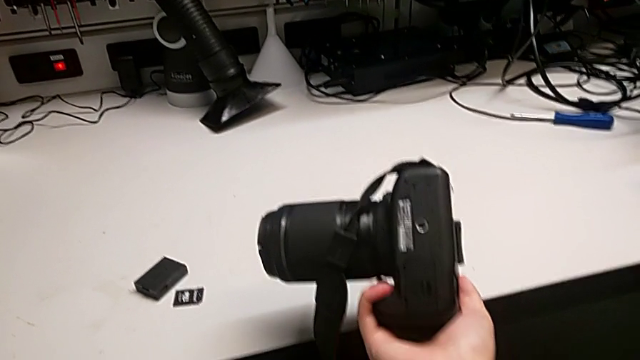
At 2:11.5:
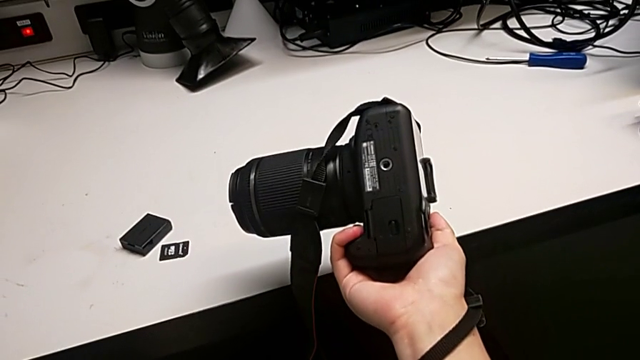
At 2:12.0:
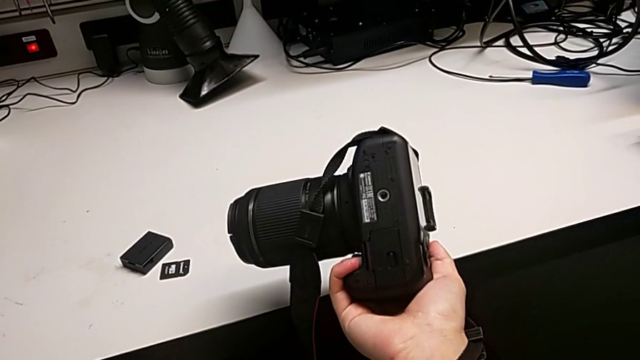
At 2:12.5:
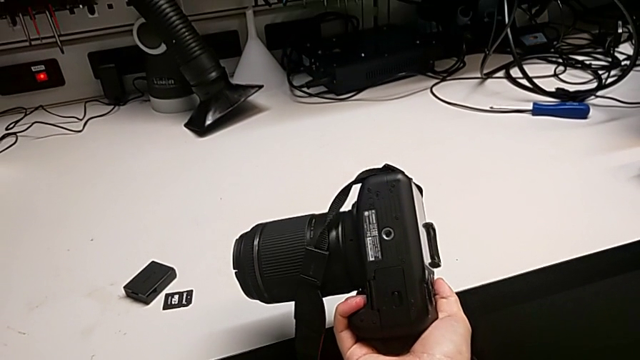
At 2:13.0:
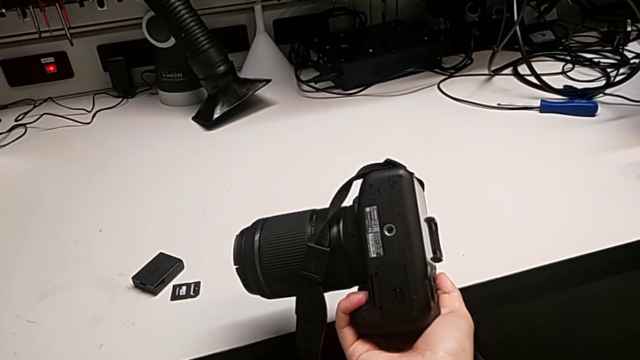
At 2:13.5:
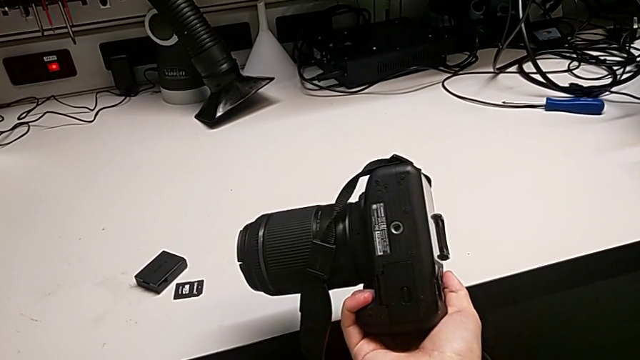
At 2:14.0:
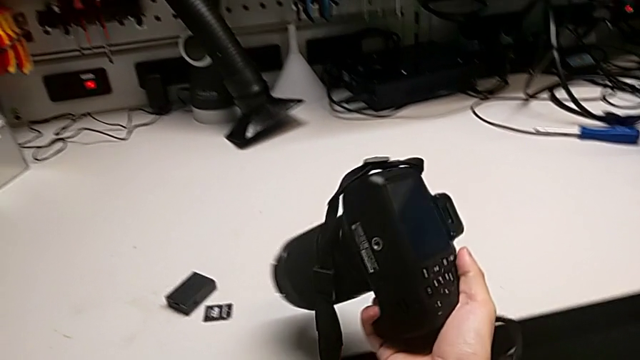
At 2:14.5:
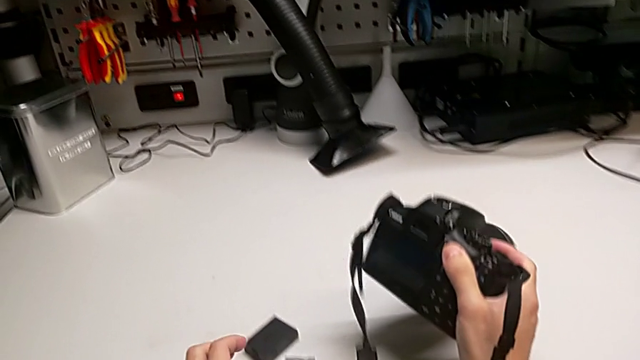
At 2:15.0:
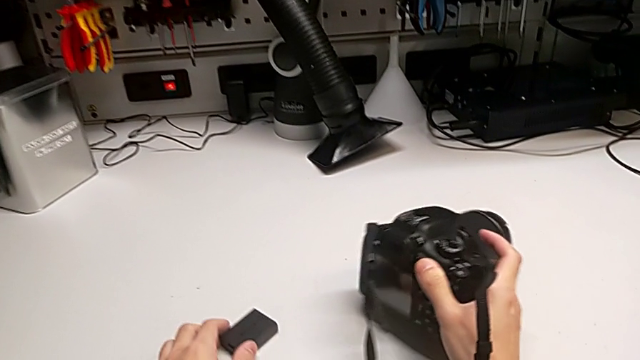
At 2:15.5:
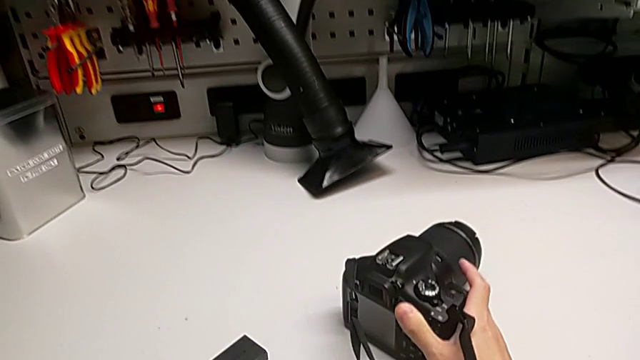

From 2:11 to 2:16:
The camera wearer is changing the SD card in the DSLR. They hold the black DSLR, rotate it, push the old battery and place the black DSLR.
